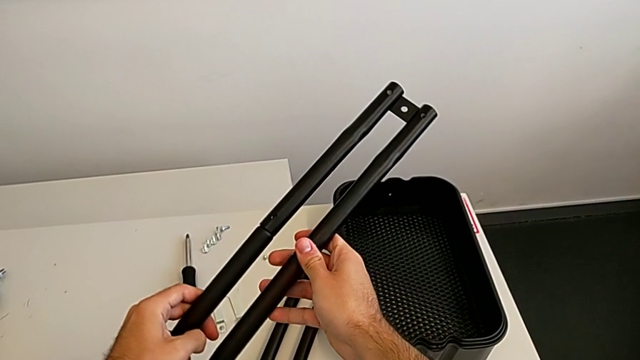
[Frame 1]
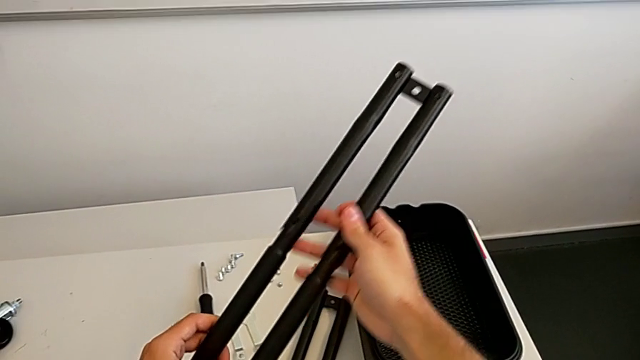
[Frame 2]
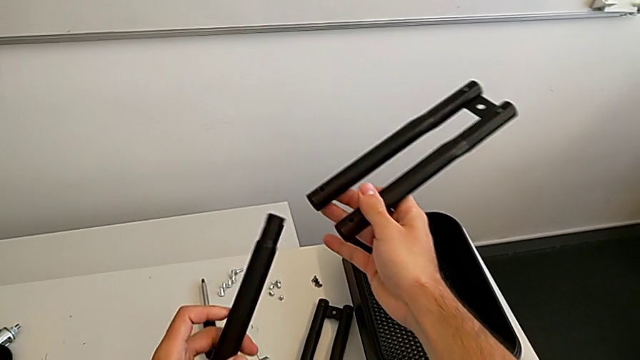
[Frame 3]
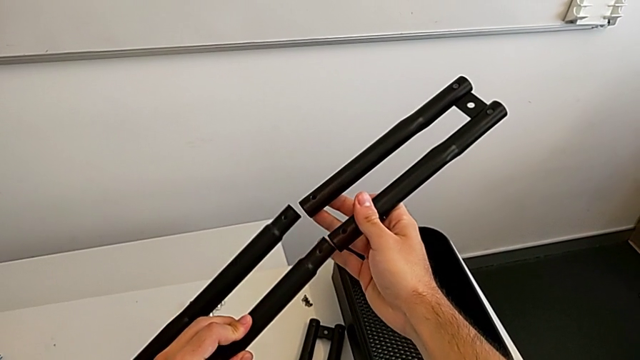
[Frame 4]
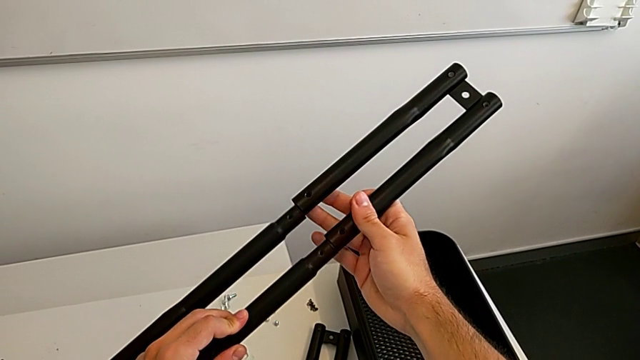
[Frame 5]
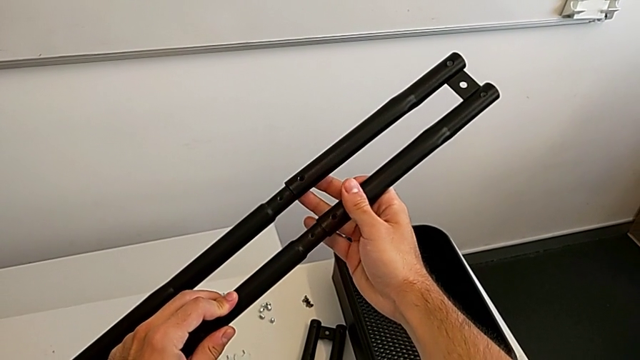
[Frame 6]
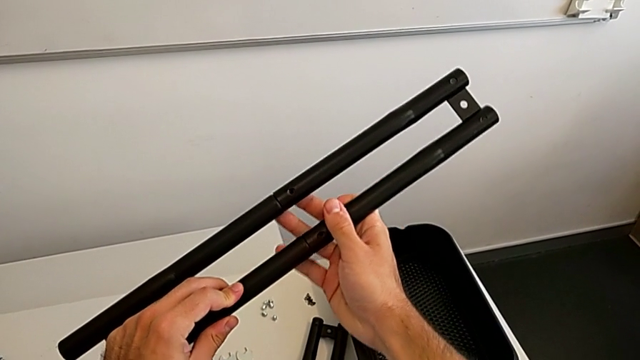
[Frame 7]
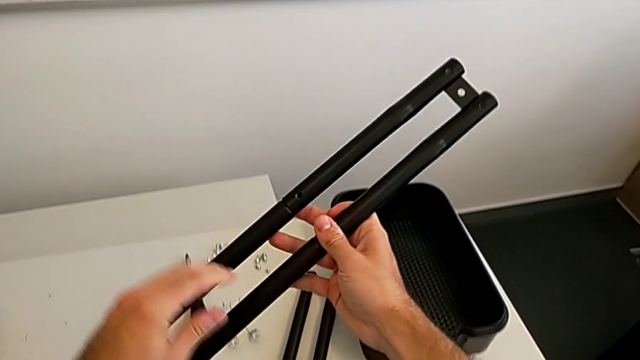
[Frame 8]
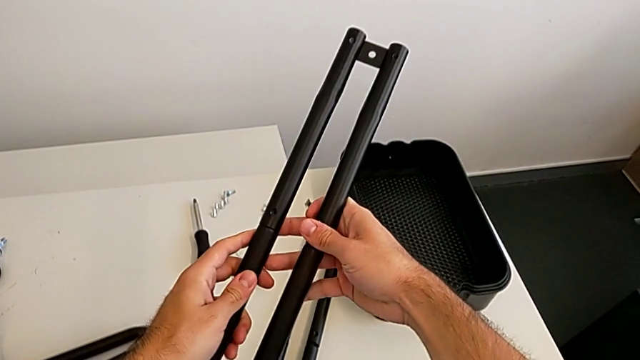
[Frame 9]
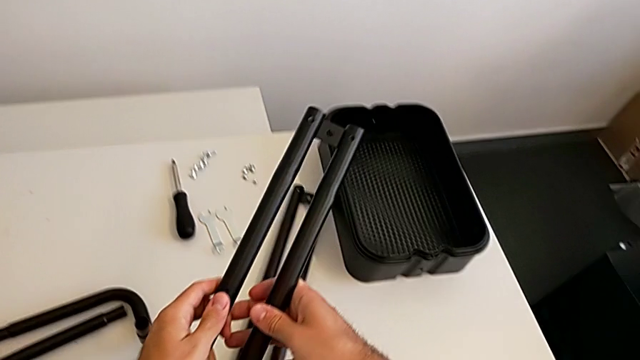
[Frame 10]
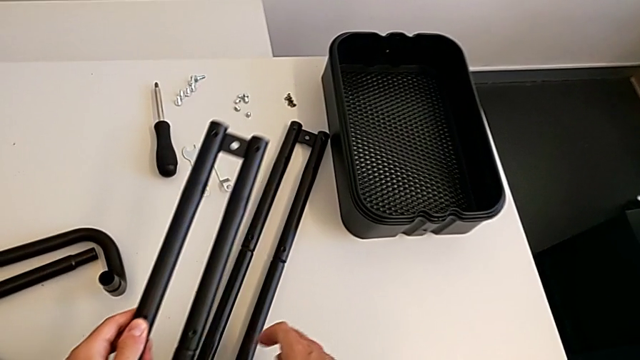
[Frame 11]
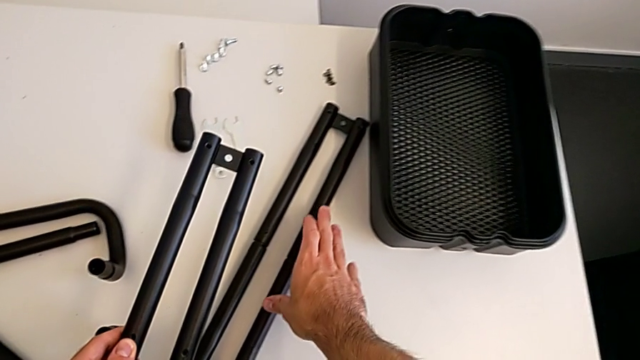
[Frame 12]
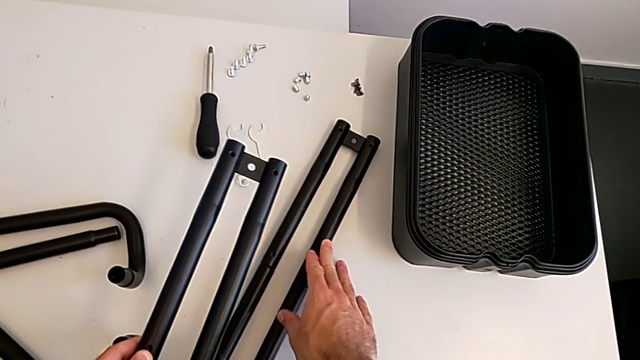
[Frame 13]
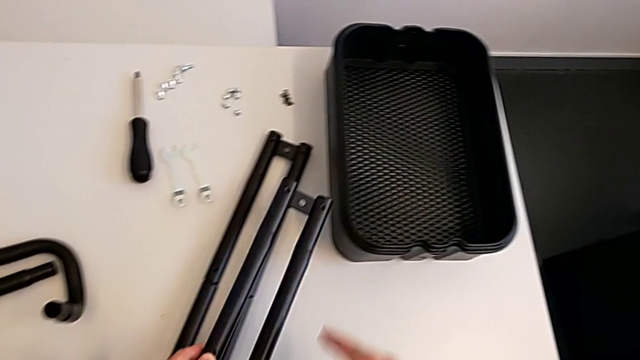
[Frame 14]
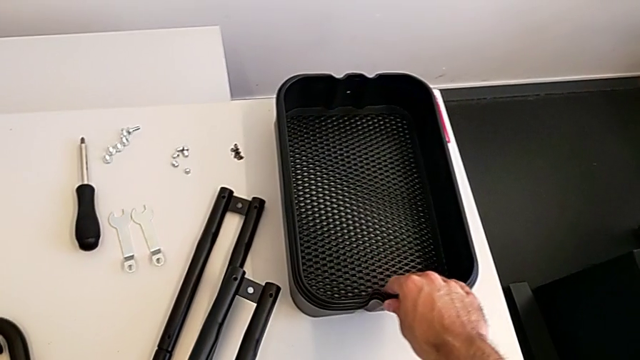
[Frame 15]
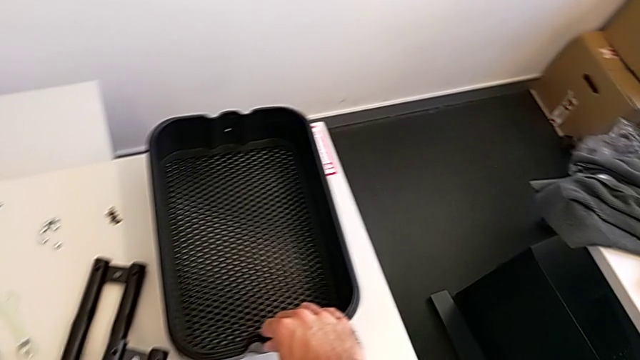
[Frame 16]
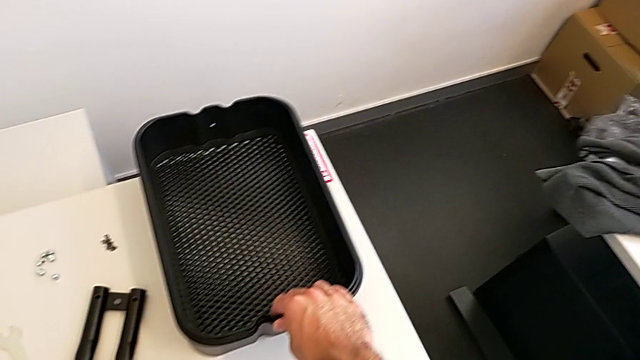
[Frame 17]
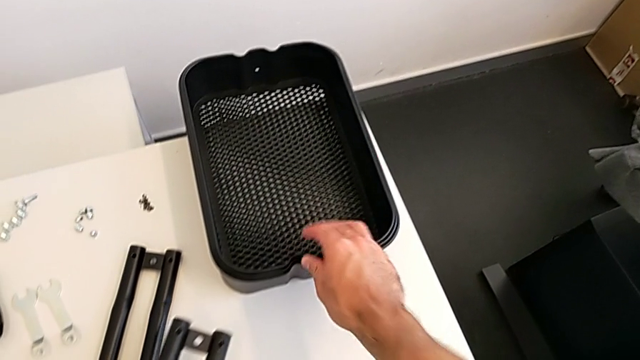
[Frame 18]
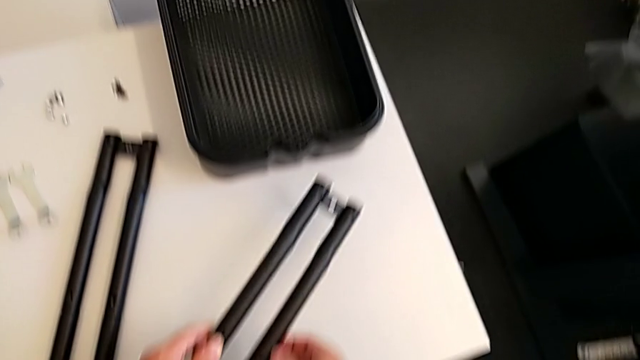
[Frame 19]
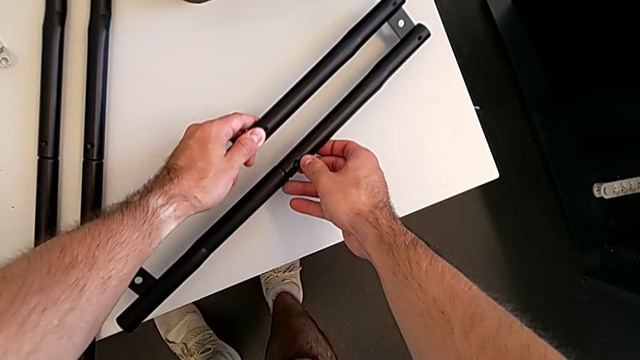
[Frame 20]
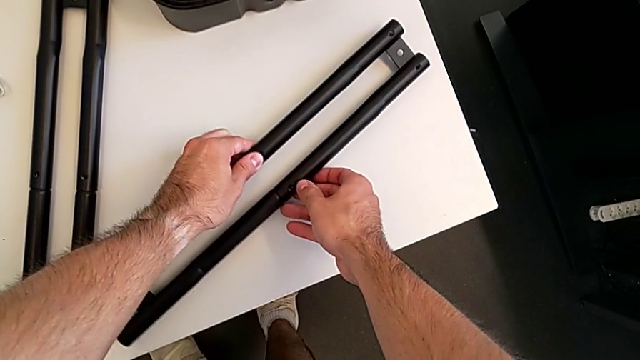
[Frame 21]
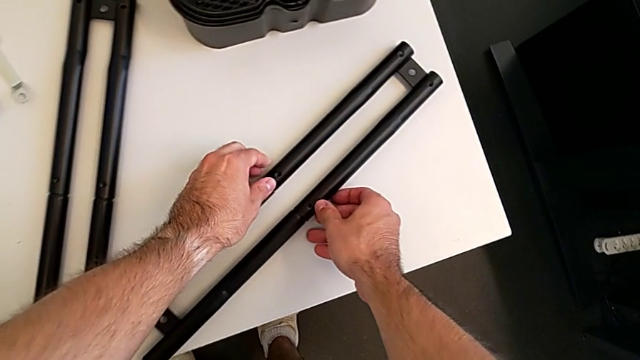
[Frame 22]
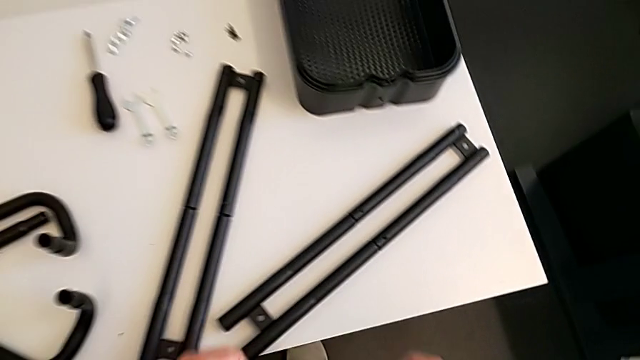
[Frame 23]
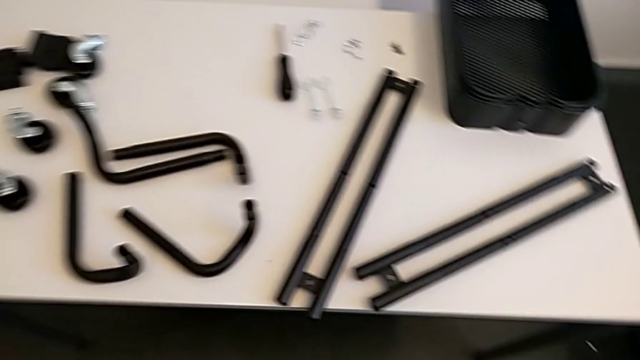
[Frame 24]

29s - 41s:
The camera wearer is assembling the two side half frames. They split the second leg, rotate the leg, stack the second leg and wrongly place the side half frame.

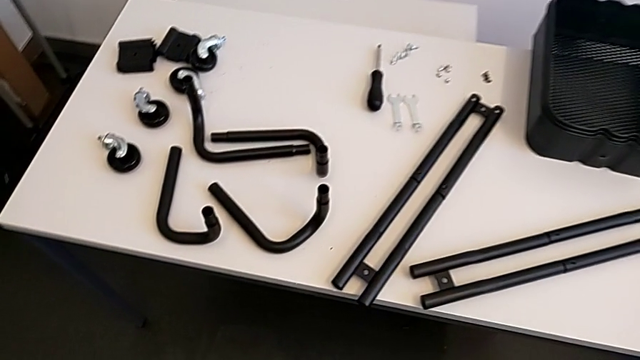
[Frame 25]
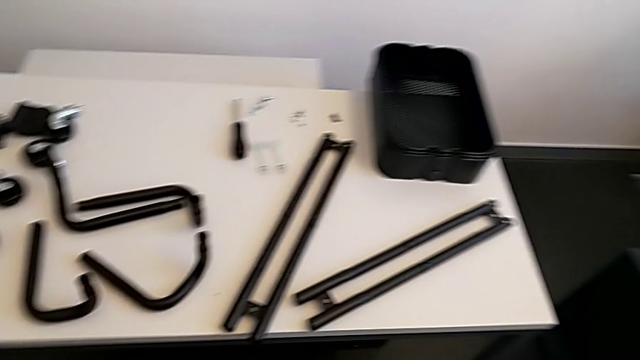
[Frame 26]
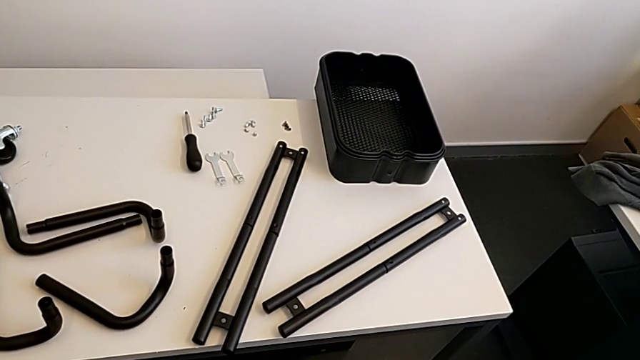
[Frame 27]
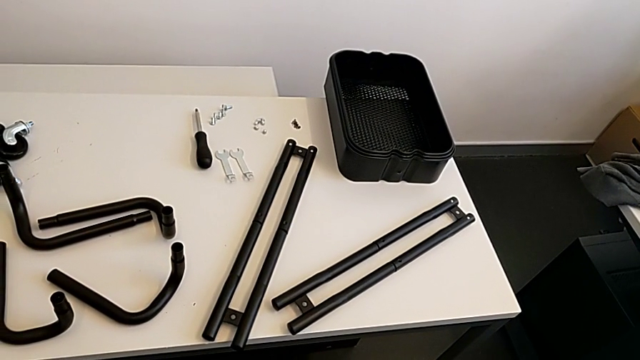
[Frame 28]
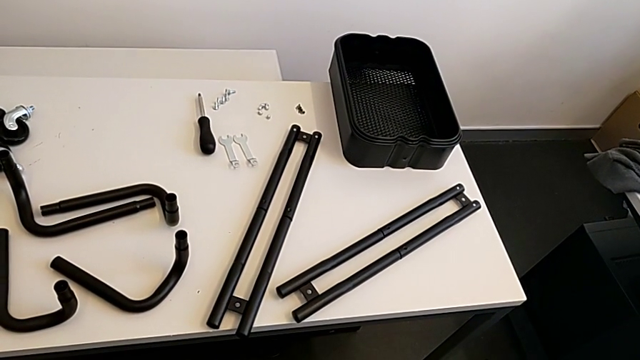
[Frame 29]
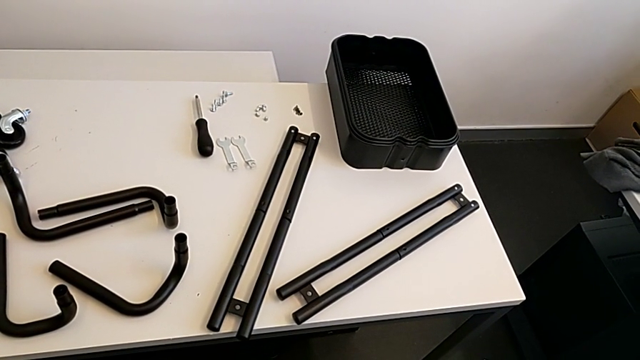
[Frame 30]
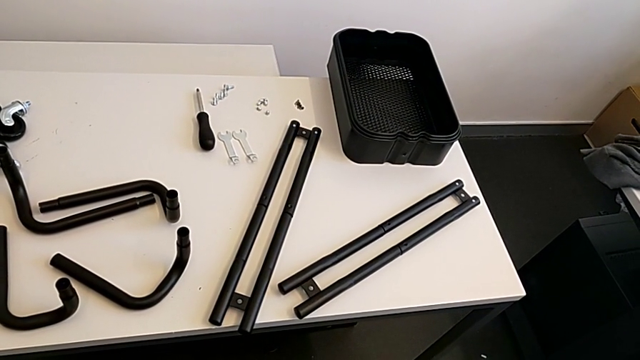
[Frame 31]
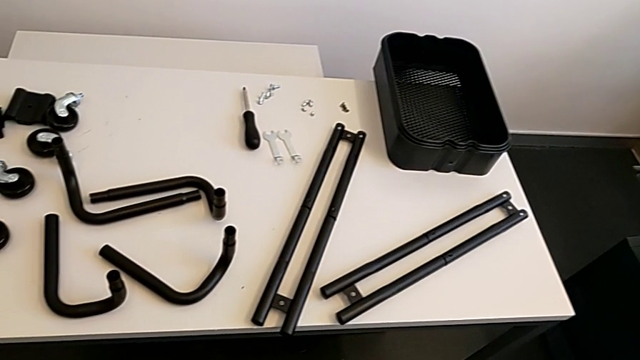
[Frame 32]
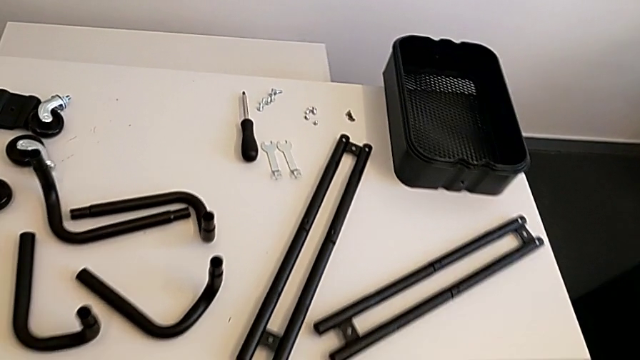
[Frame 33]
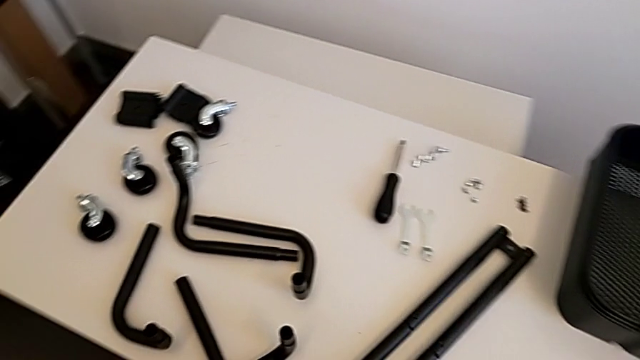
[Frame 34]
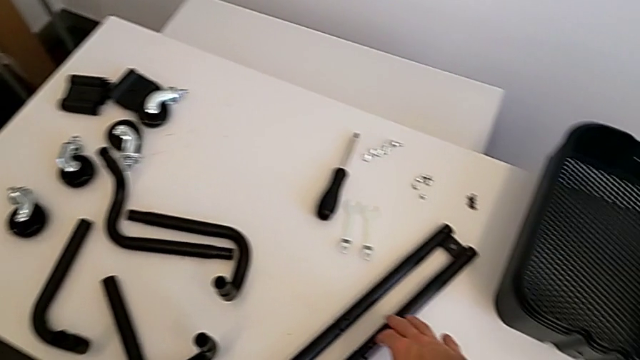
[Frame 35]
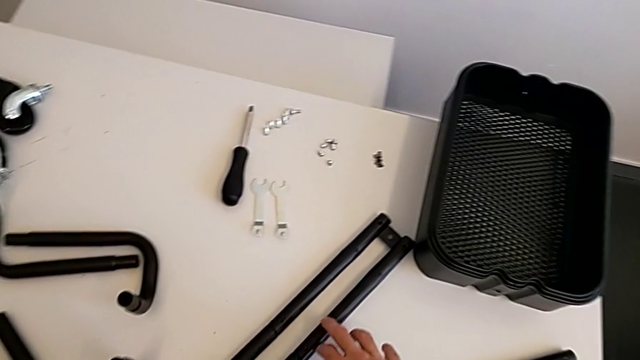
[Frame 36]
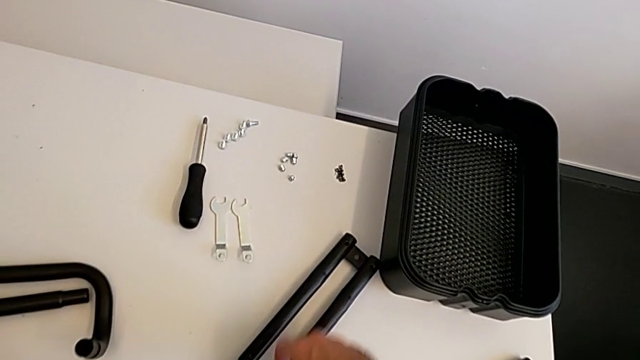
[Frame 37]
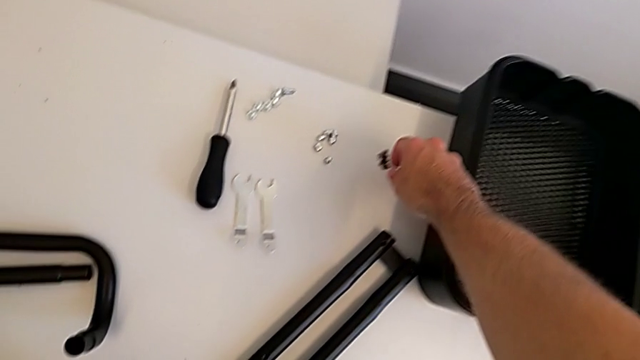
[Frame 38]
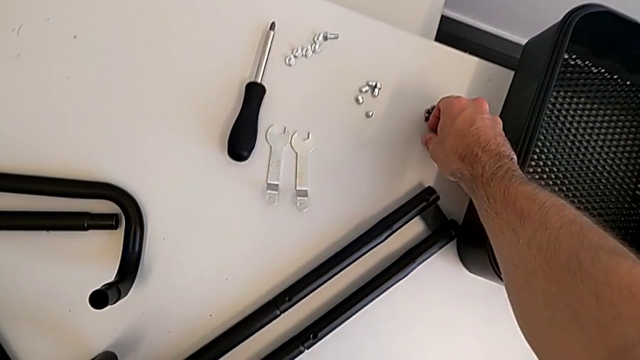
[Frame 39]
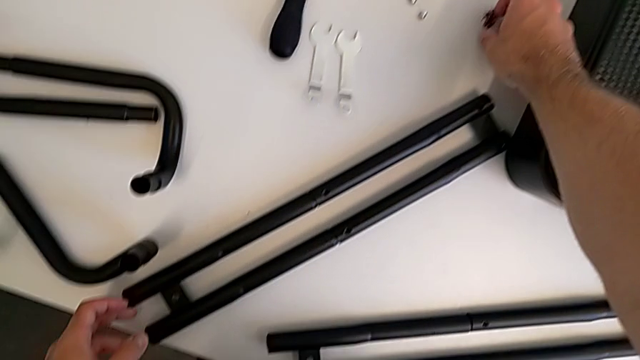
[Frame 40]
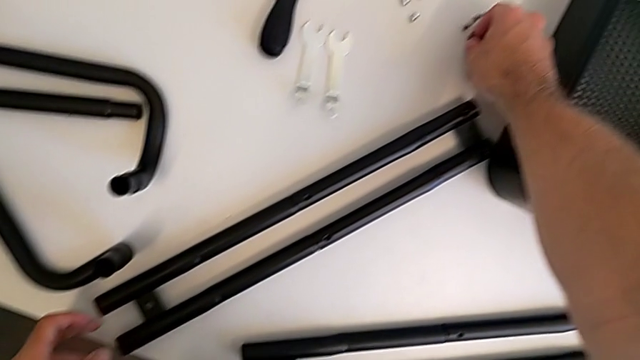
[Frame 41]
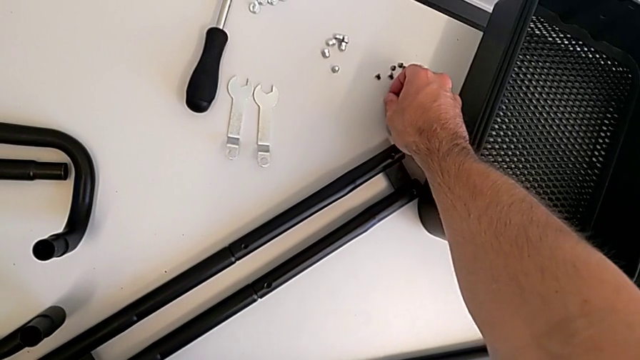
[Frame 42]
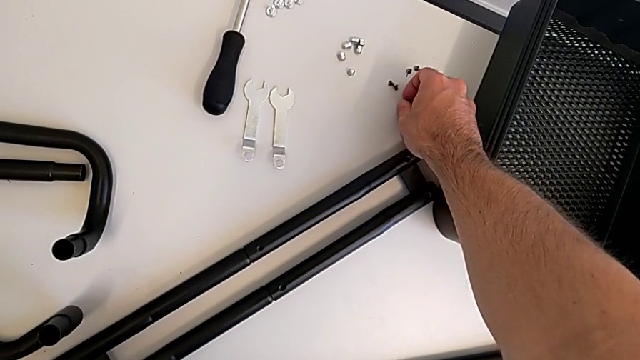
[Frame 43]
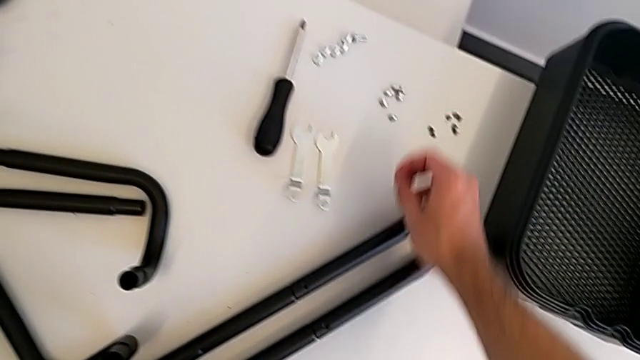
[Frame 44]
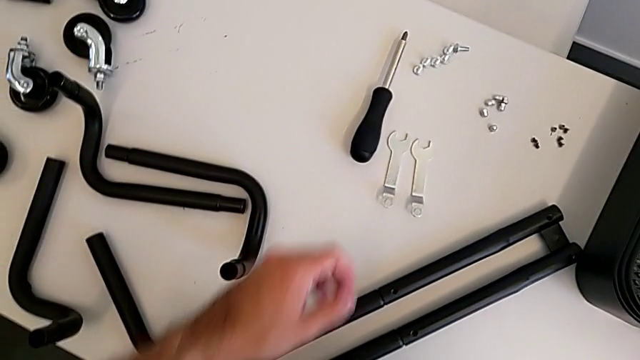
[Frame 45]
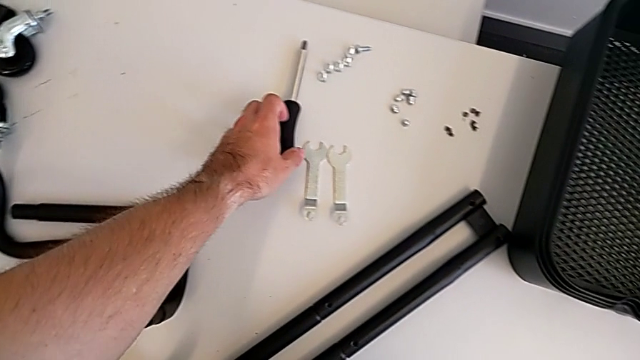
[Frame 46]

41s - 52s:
The camera wearer is assembling the two side half frames. They approach the screw, grab it and grab the screwdriver.
